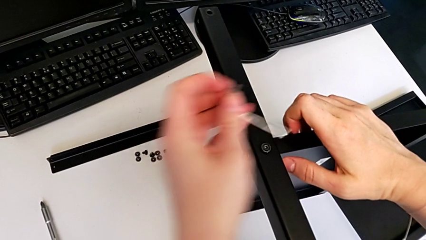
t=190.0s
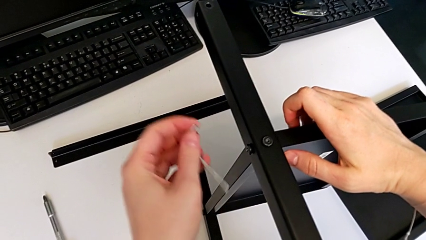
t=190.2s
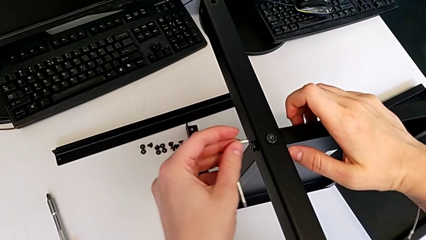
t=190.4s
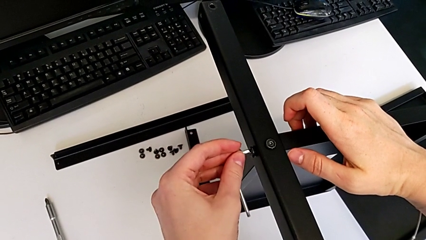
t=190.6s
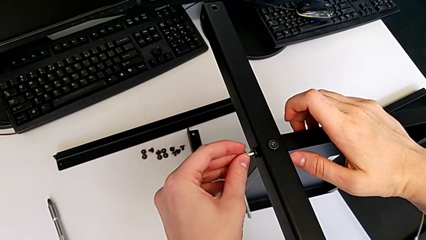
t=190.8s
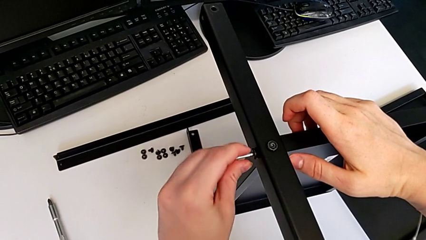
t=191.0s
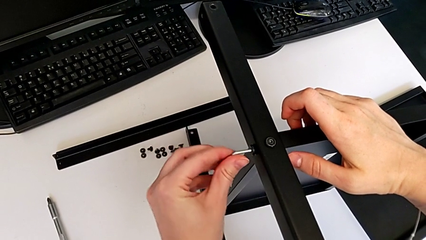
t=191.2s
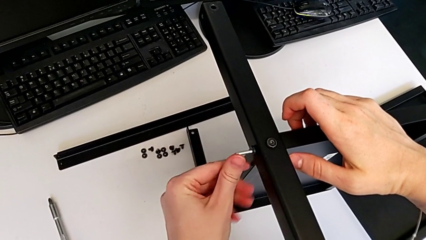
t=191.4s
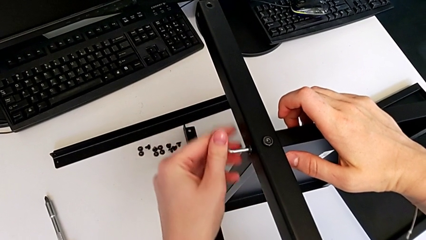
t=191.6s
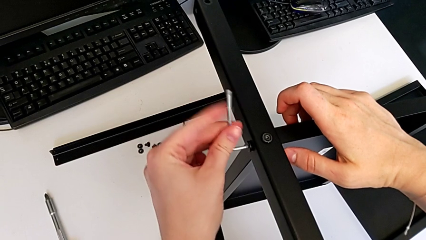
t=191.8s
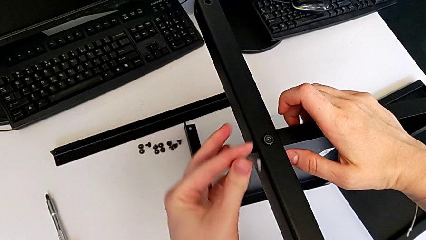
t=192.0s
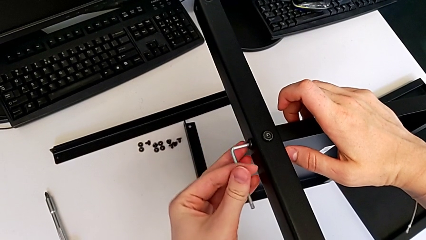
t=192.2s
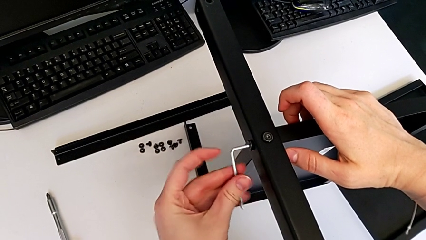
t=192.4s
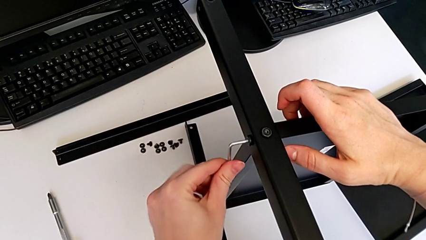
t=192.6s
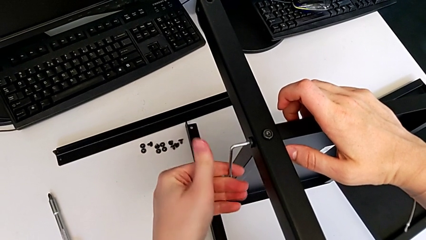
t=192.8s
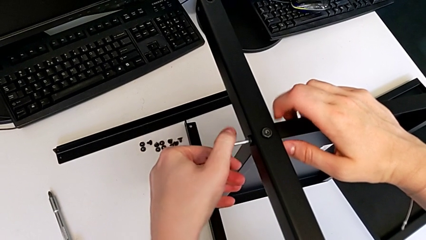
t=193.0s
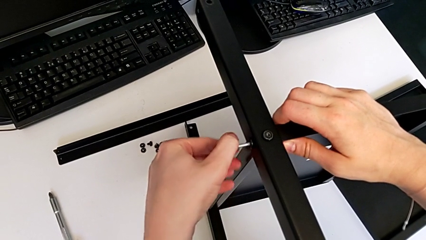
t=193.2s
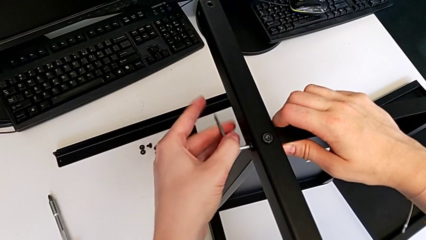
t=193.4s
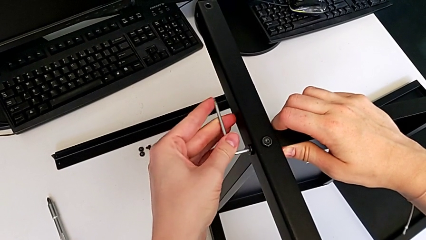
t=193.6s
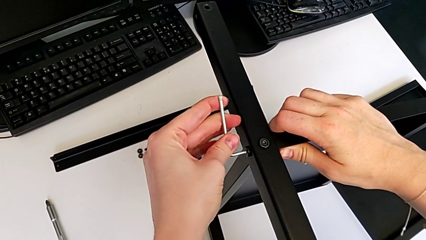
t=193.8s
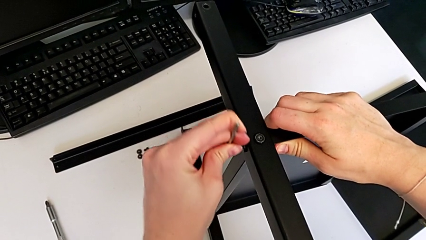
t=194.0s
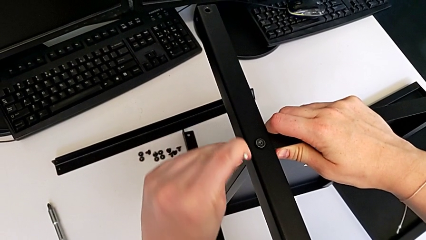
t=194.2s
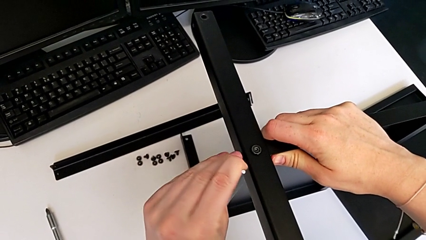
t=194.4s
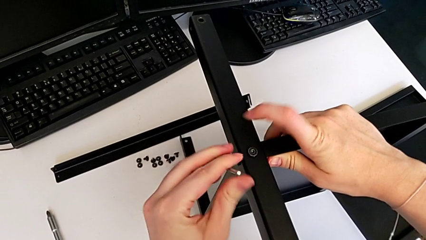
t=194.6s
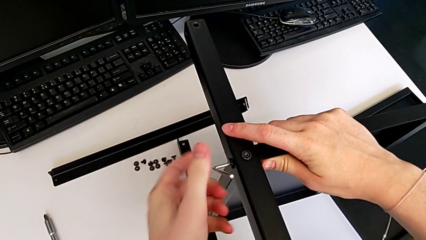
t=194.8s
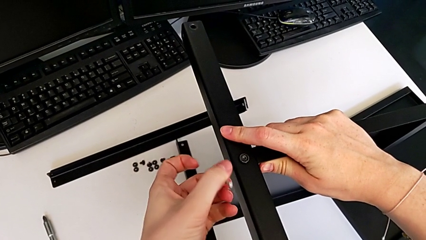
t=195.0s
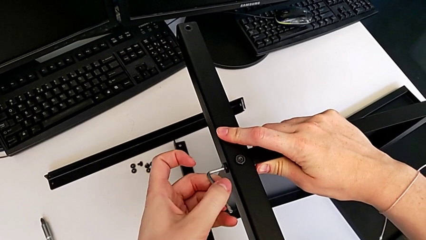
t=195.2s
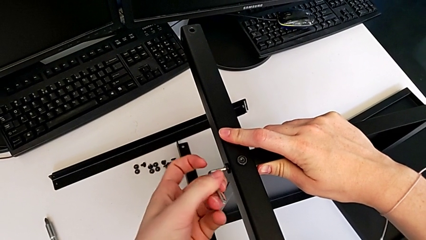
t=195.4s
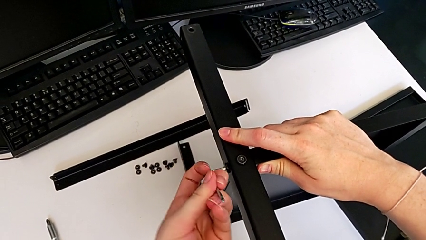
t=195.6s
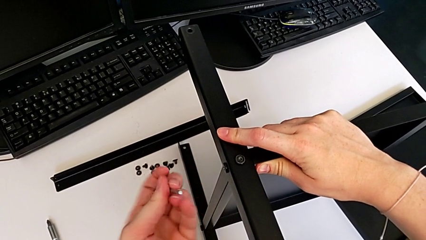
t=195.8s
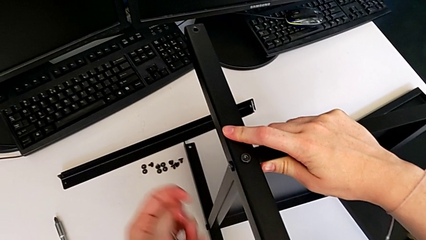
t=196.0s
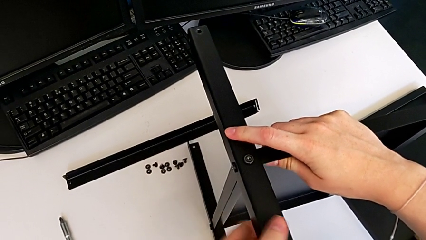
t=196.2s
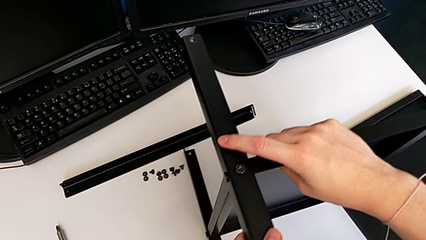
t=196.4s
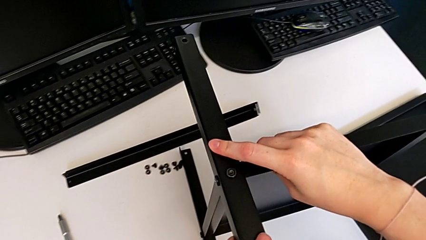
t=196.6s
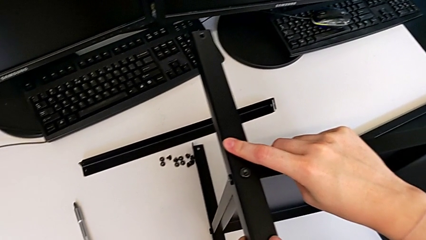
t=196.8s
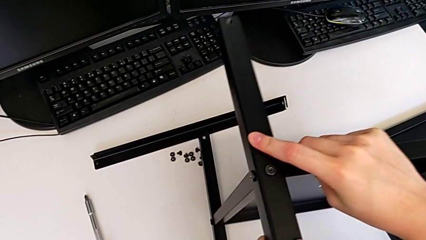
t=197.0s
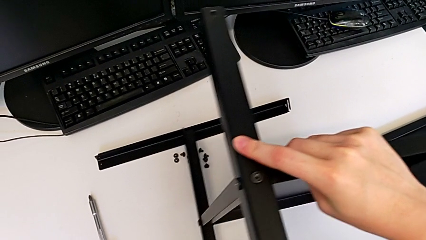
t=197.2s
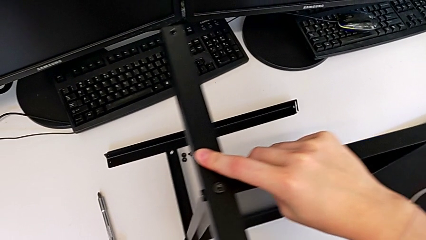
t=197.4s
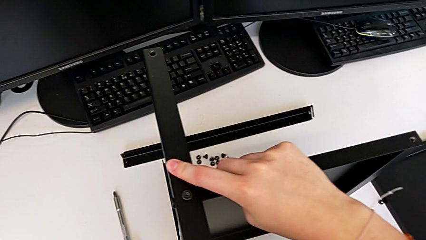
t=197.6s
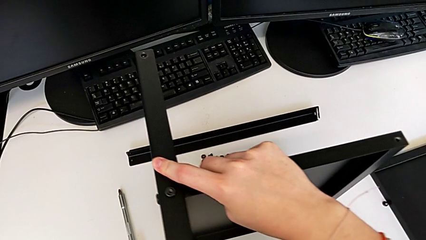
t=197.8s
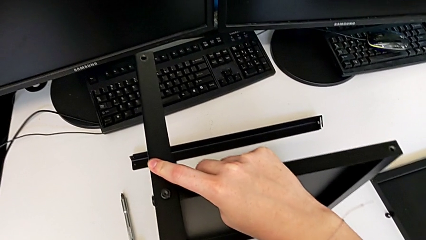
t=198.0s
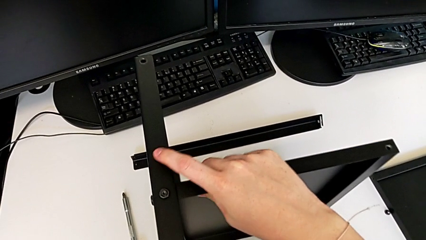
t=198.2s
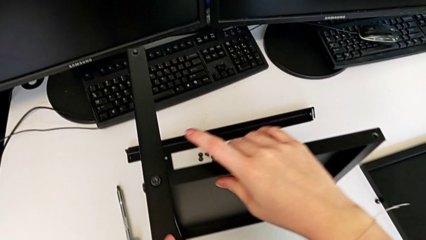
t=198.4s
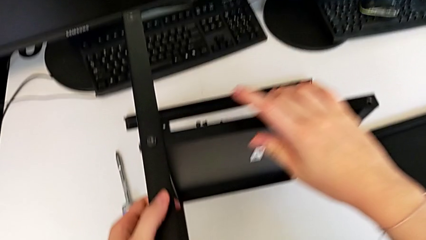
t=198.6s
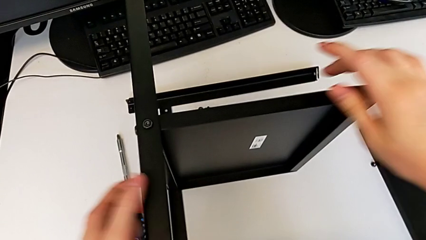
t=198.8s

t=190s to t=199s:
The camera wearer is assembling the second leg to the middle shelf. They screw the second hex socket head.

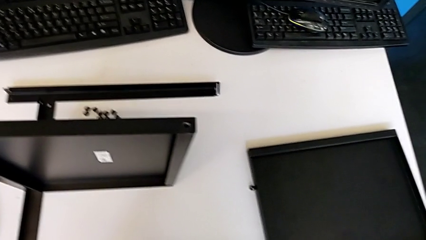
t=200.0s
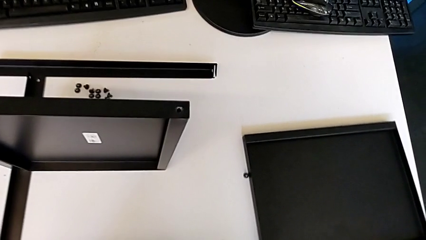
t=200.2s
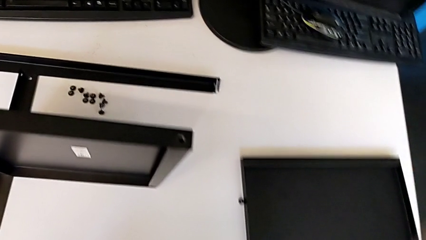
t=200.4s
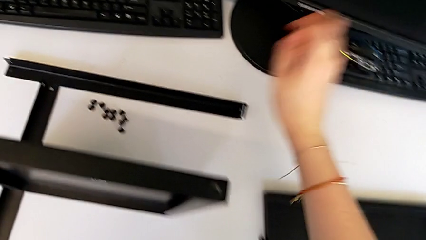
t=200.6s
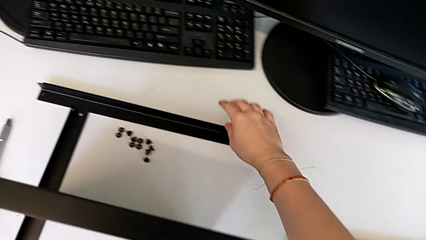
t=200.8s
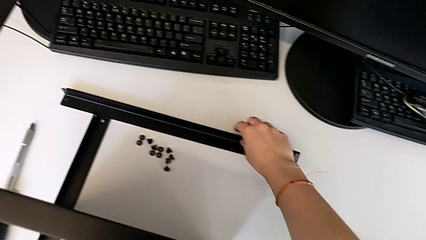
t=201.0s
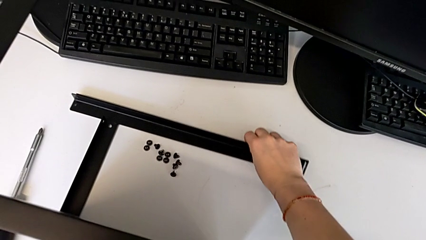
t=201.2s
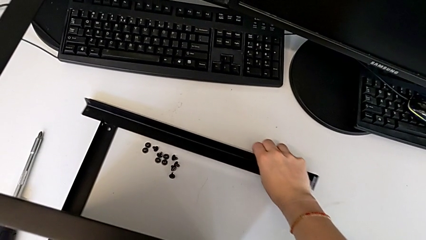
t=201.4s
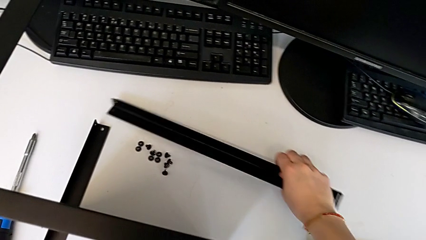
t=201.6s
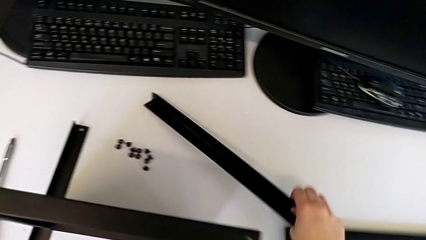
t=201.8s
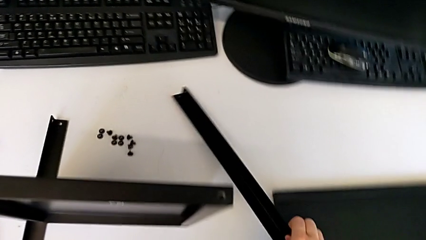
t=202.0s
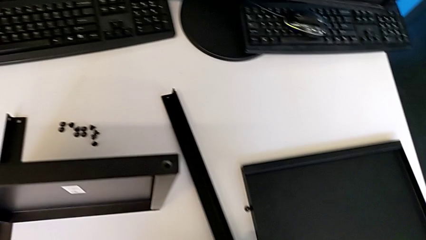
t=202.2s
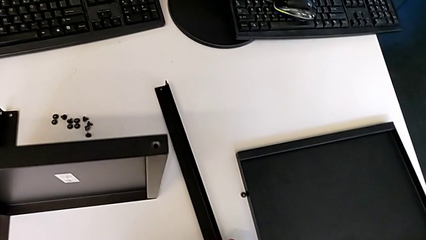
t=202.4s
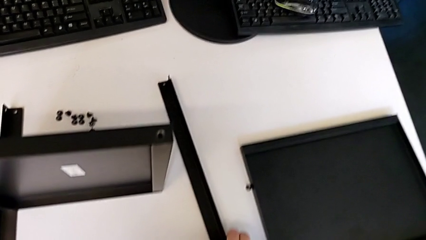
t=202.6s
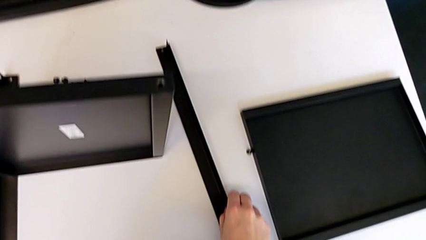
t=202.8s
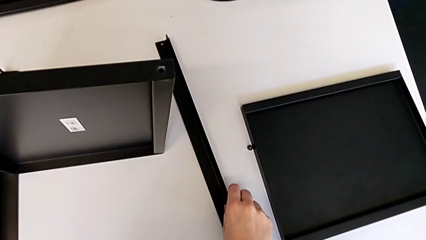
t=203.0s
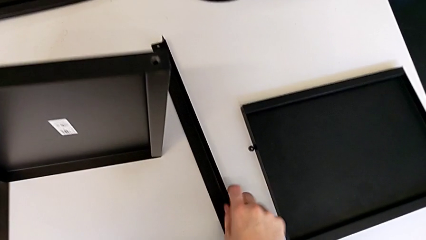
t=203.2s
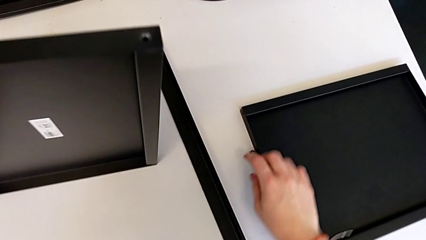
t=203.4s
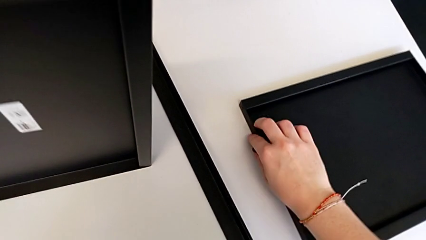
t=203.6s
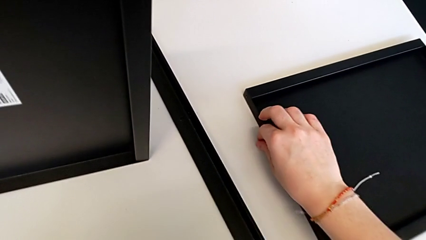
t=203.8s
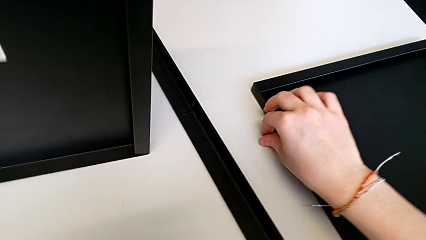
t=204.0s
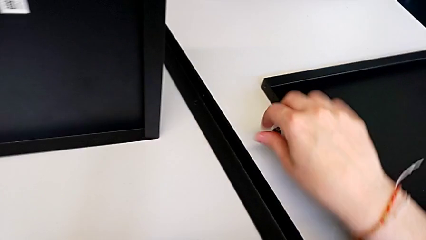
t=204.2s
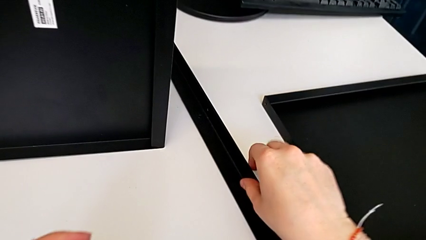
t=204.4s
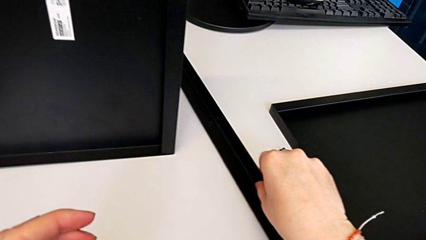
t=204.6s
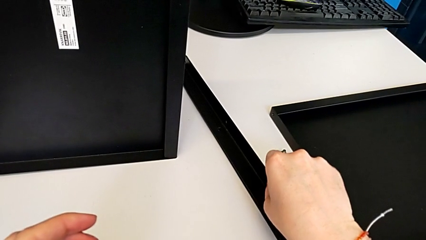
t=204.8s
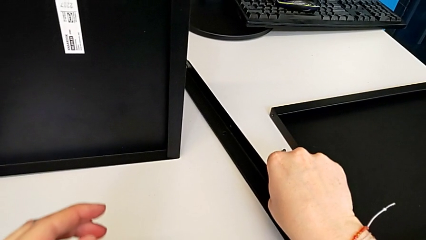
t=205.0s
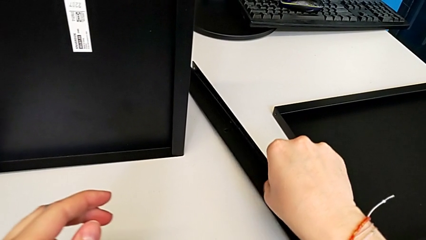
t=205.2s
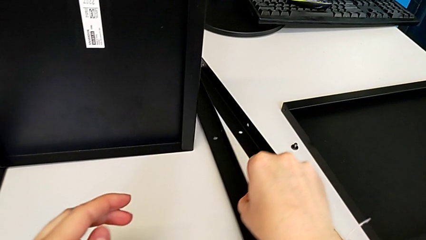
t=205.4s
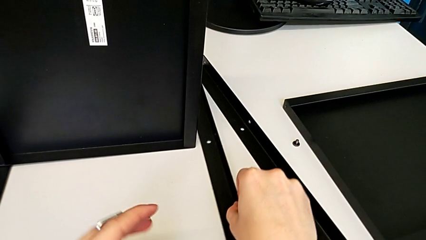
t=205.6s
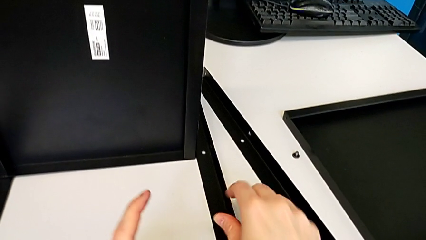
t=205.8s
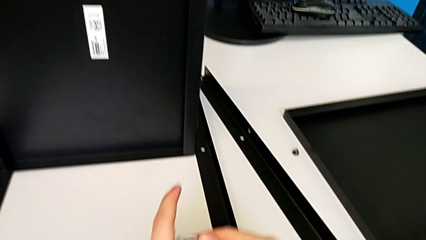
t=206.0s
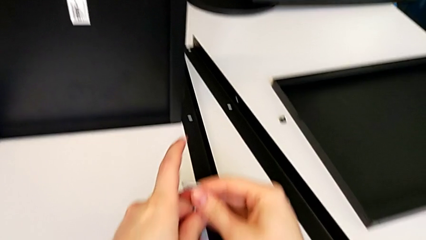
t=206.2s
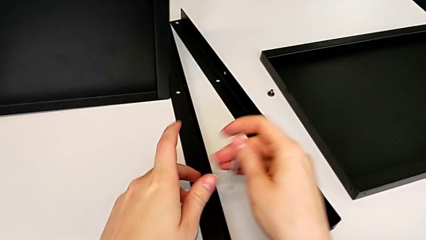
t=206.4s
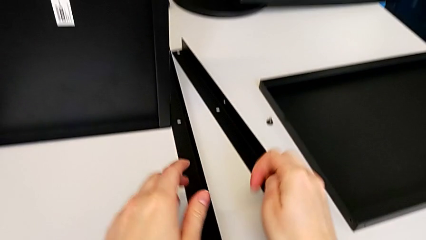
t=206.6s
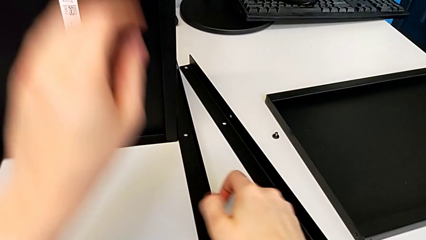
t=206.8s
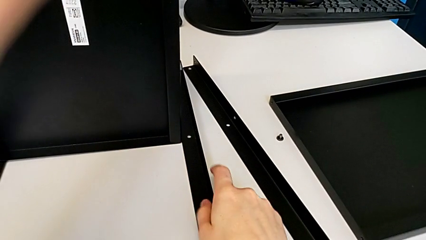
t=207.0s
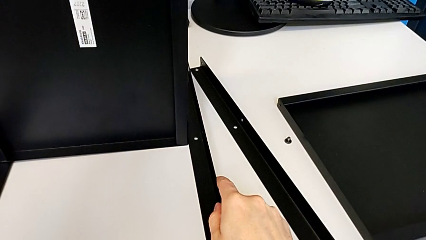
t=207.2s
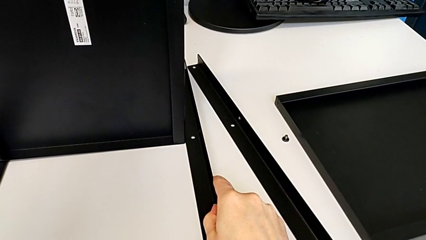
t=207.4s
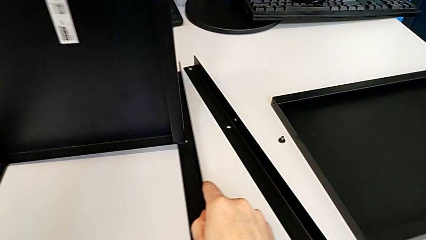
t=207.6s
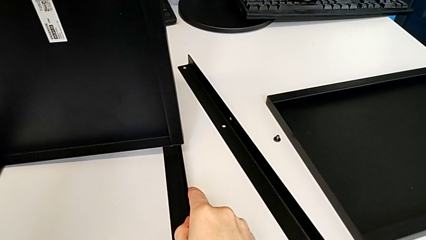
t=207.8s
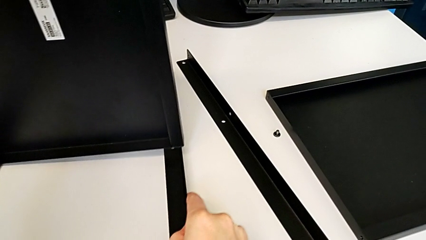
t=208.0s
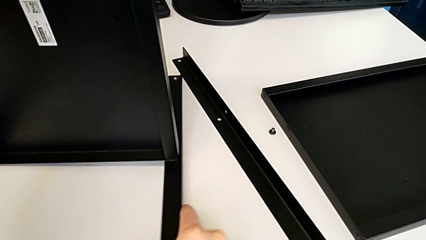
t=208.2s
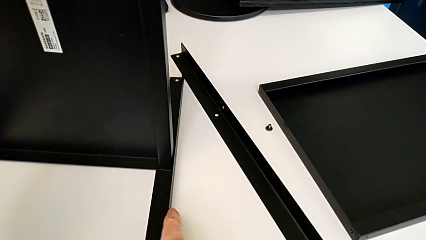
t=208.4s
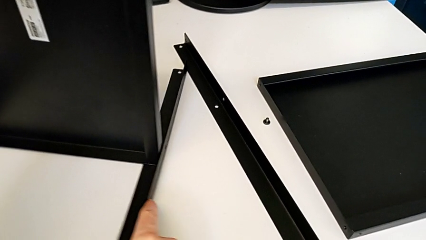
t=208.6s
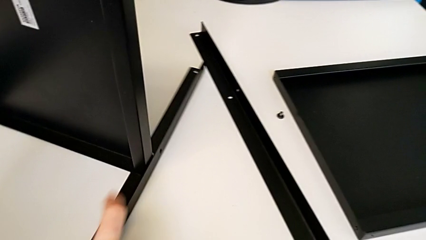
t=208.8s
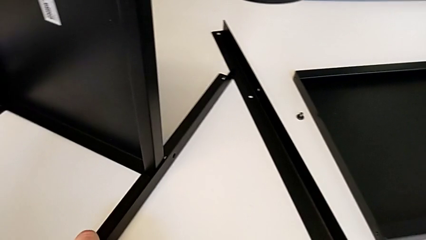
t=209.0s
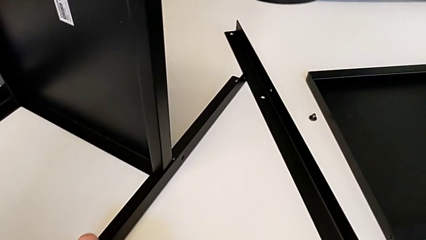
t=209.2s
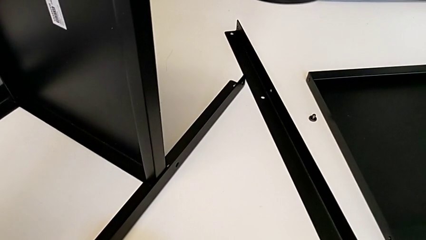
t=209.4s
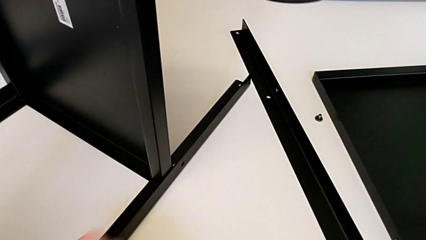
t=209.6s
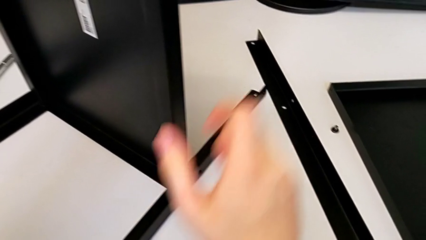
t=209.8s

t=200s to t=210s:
The camera wearer is assembling the third leg to the middle shelf. They grab the third leg, grab the first hex socket head, grab the third leg and place it.
